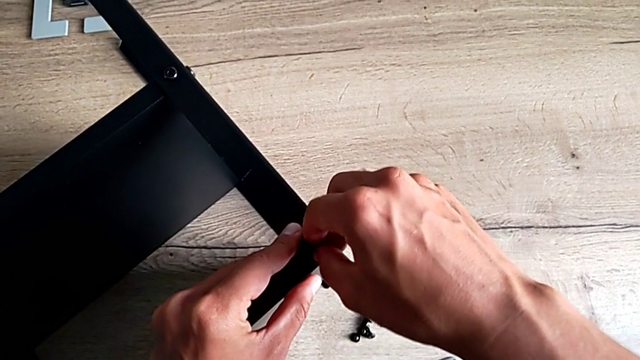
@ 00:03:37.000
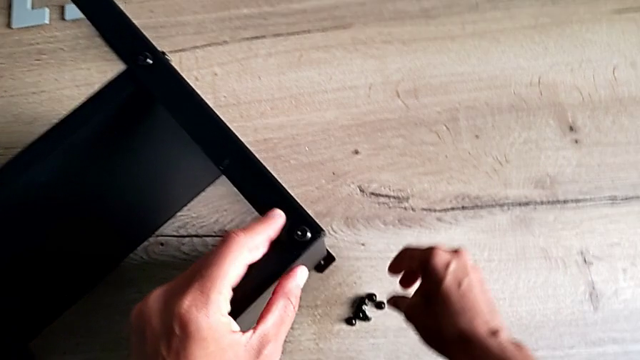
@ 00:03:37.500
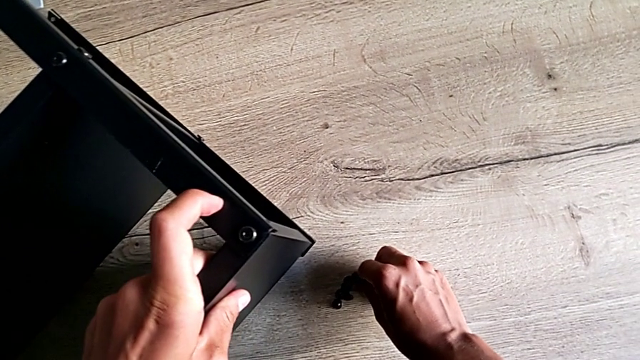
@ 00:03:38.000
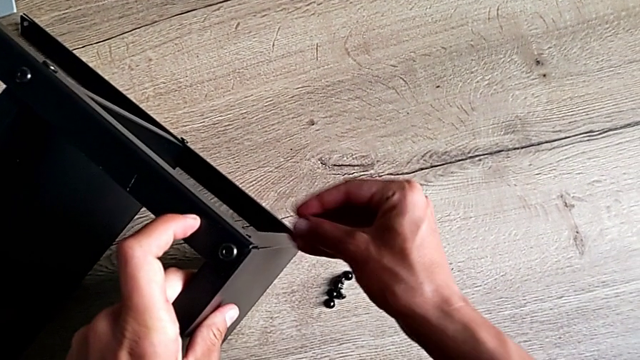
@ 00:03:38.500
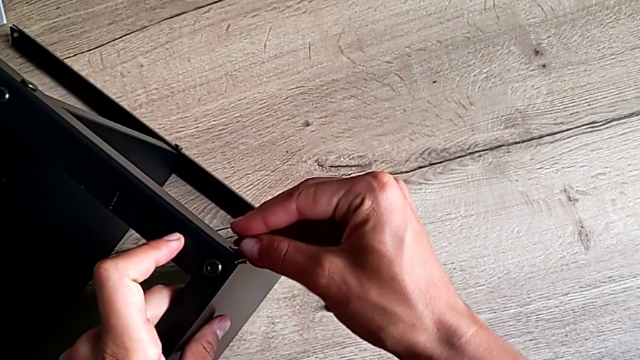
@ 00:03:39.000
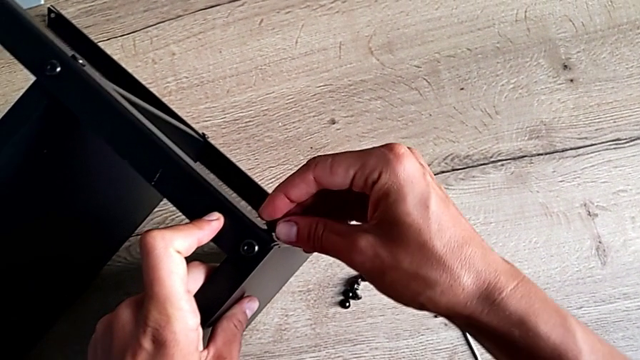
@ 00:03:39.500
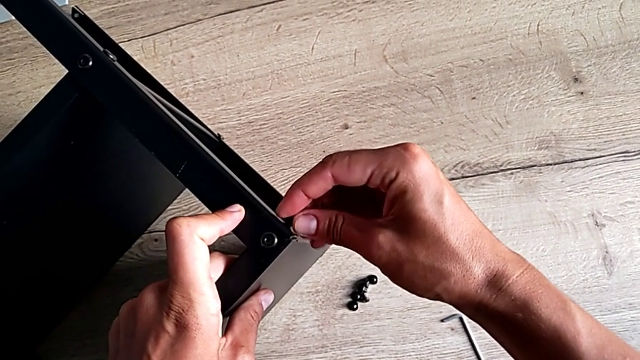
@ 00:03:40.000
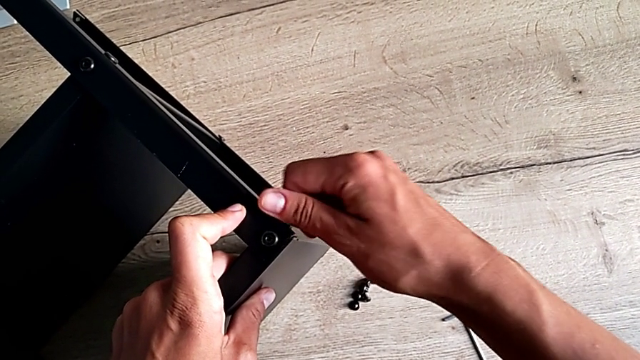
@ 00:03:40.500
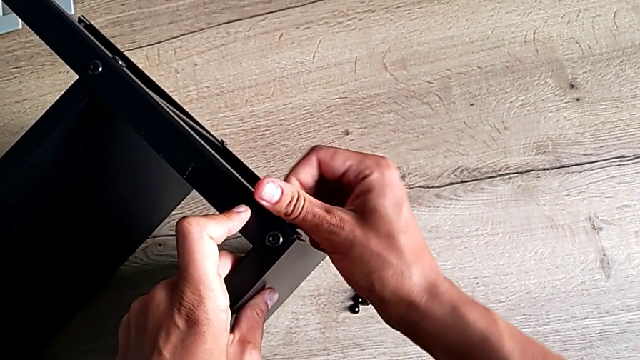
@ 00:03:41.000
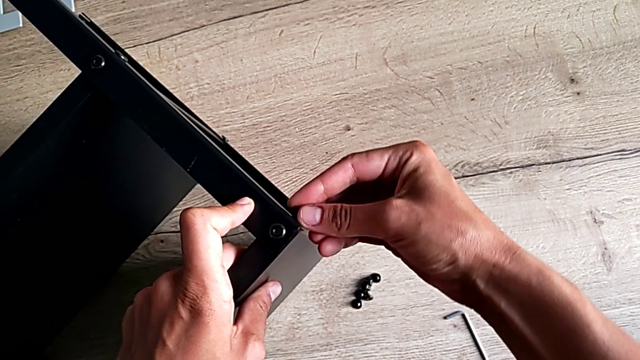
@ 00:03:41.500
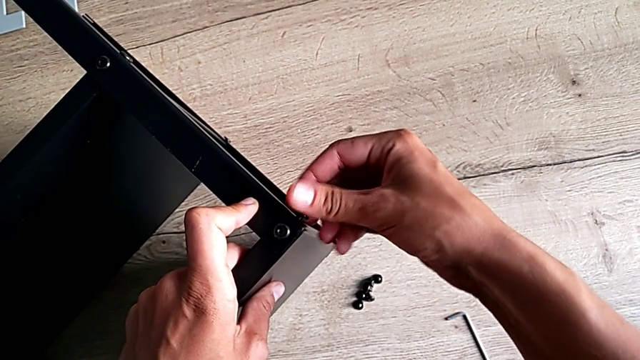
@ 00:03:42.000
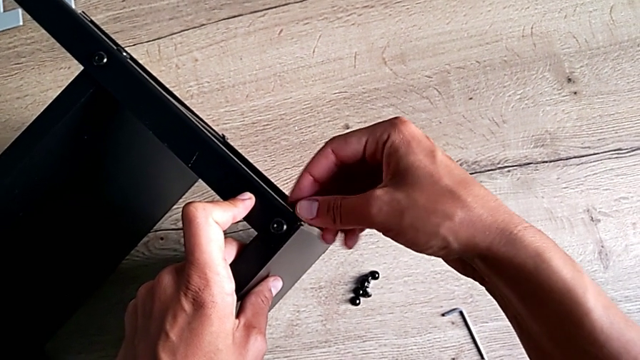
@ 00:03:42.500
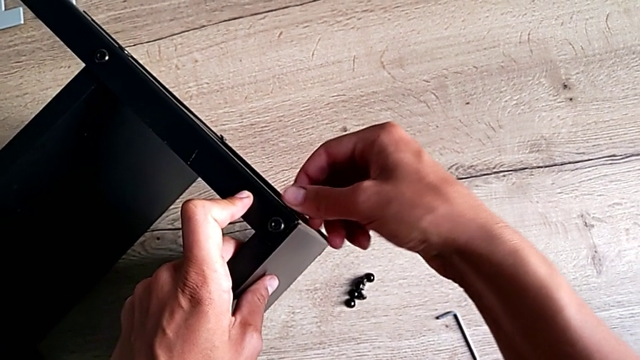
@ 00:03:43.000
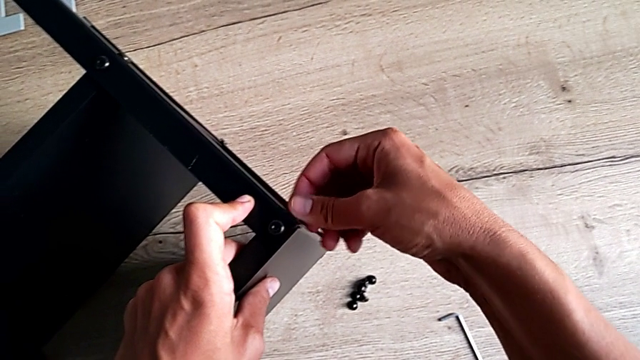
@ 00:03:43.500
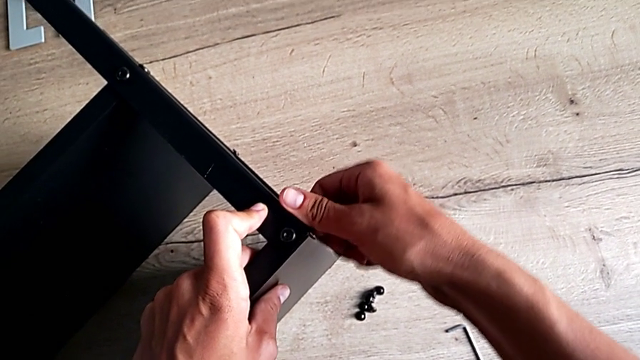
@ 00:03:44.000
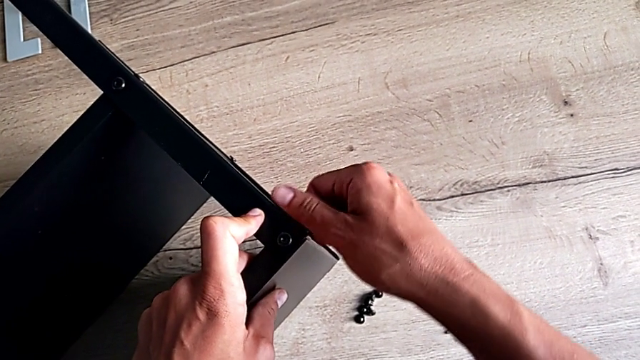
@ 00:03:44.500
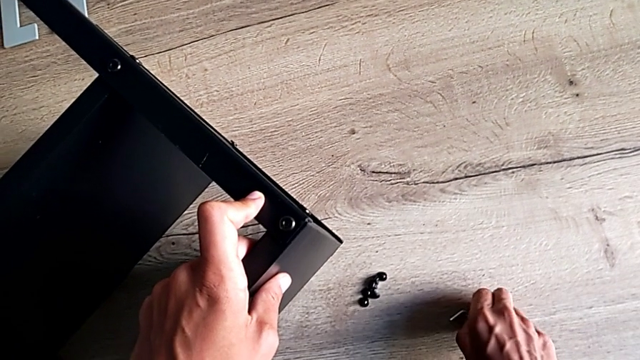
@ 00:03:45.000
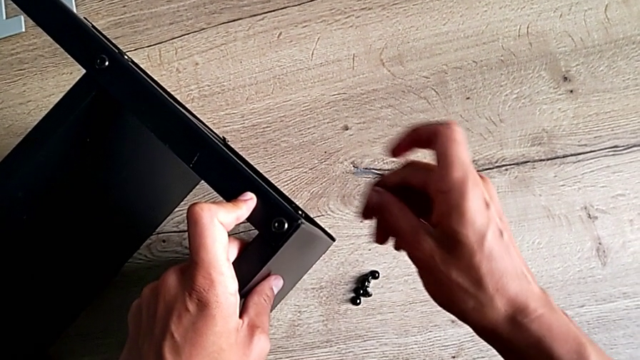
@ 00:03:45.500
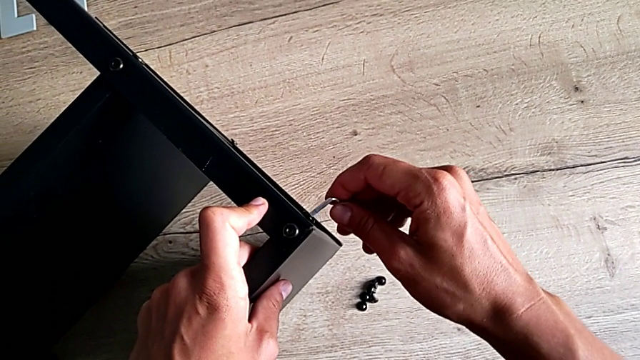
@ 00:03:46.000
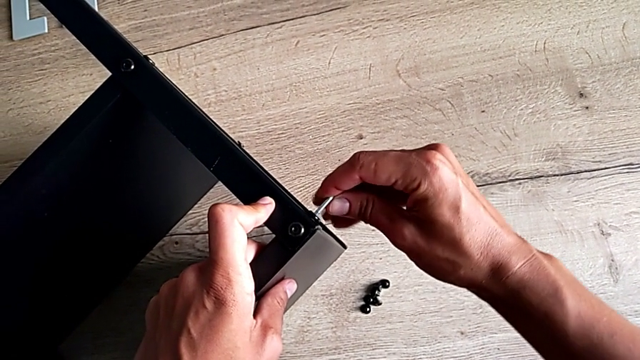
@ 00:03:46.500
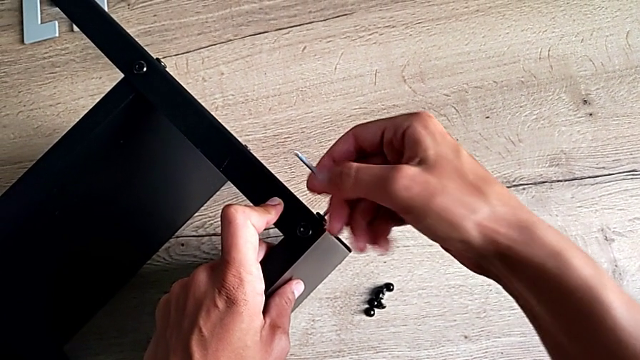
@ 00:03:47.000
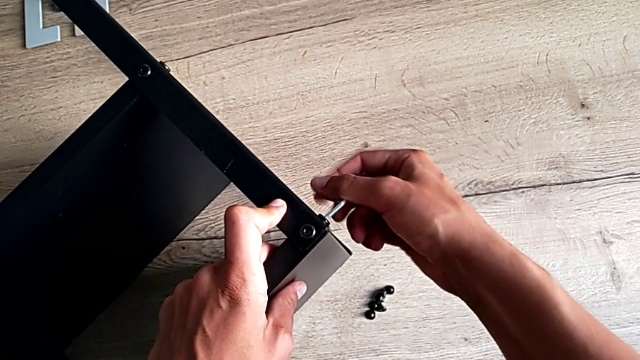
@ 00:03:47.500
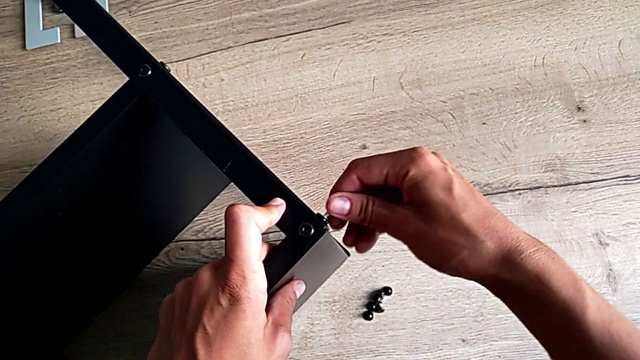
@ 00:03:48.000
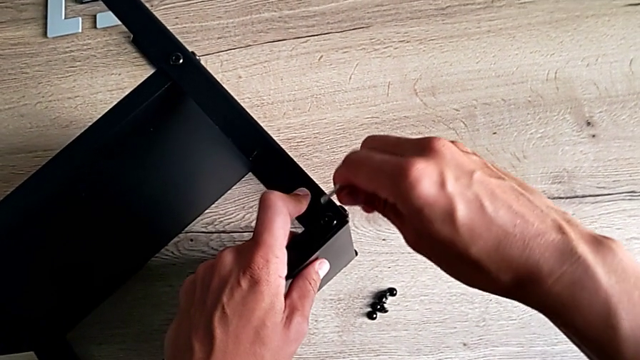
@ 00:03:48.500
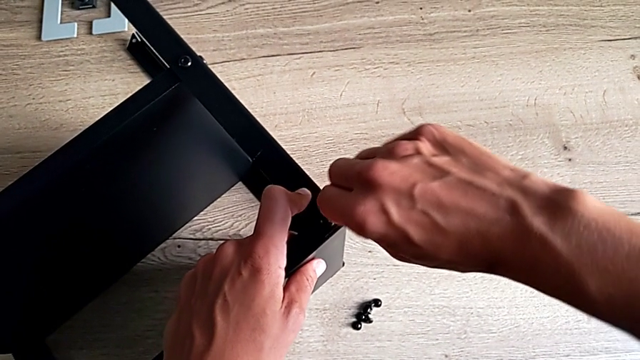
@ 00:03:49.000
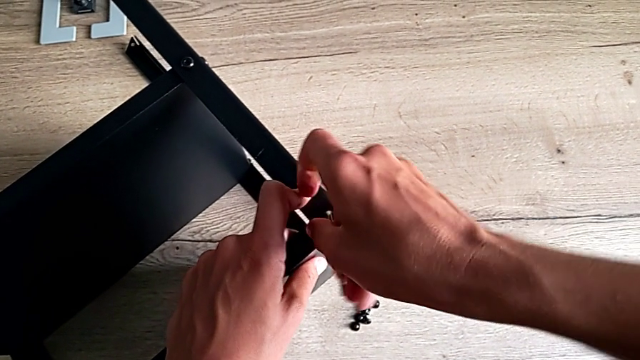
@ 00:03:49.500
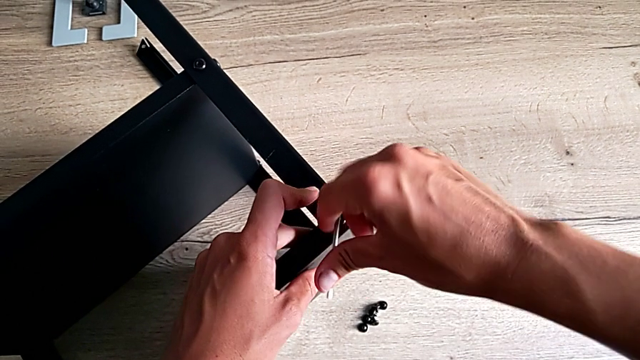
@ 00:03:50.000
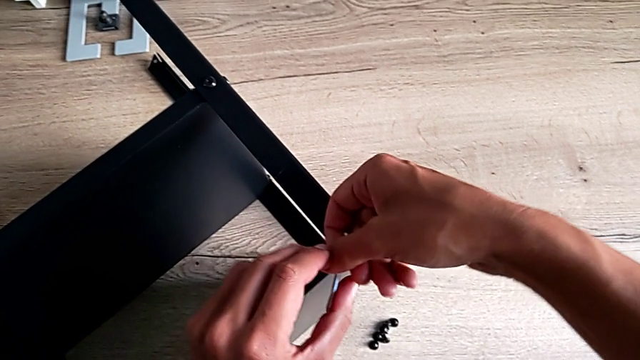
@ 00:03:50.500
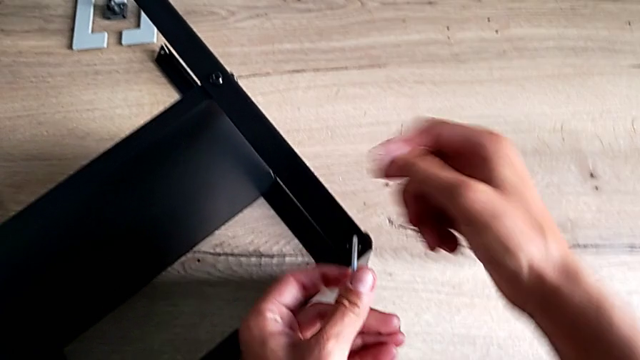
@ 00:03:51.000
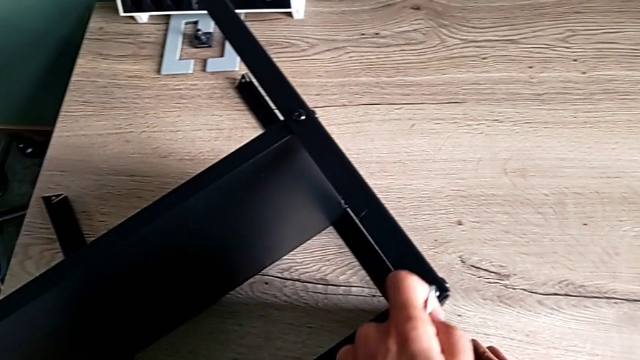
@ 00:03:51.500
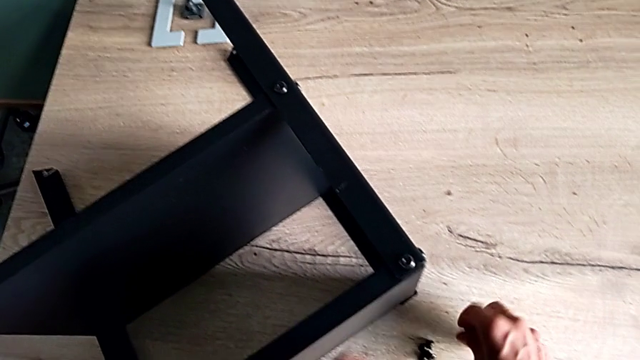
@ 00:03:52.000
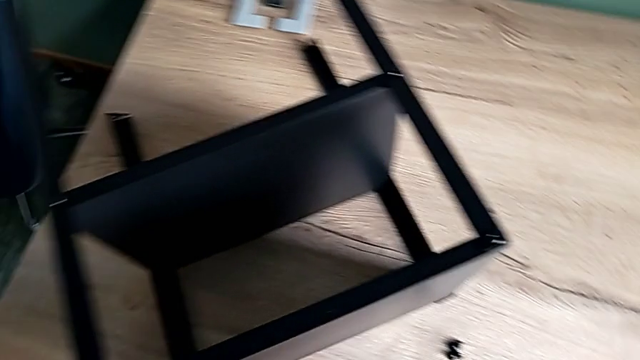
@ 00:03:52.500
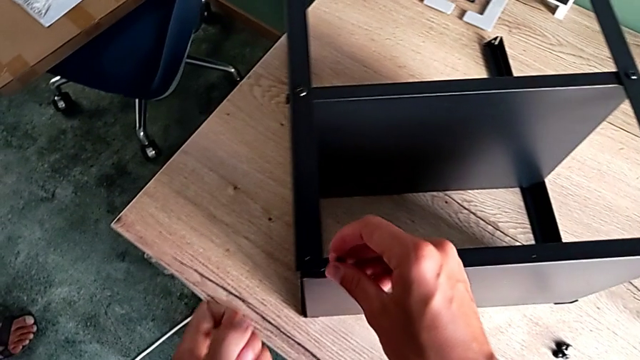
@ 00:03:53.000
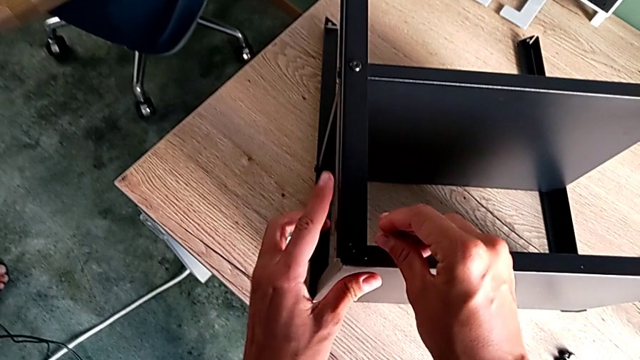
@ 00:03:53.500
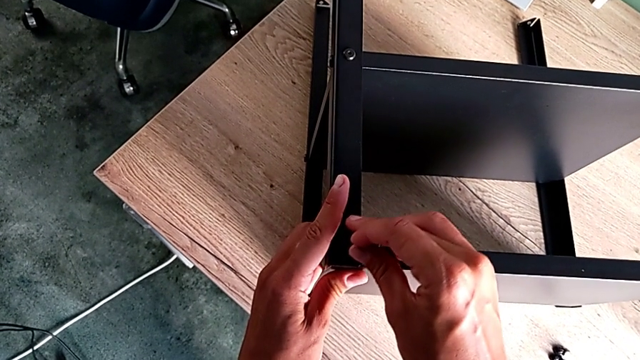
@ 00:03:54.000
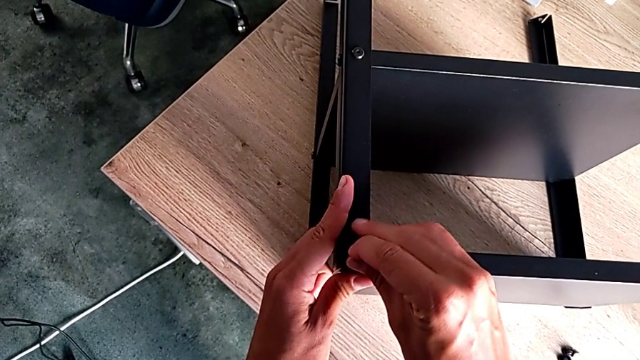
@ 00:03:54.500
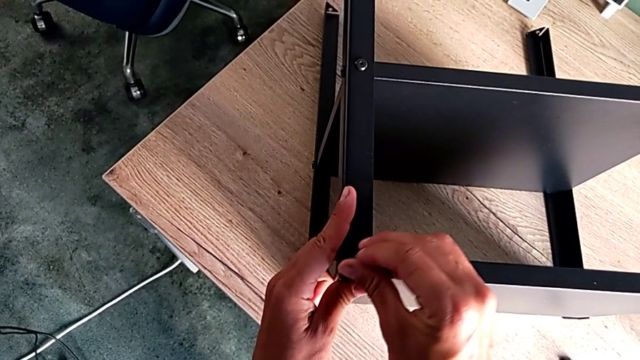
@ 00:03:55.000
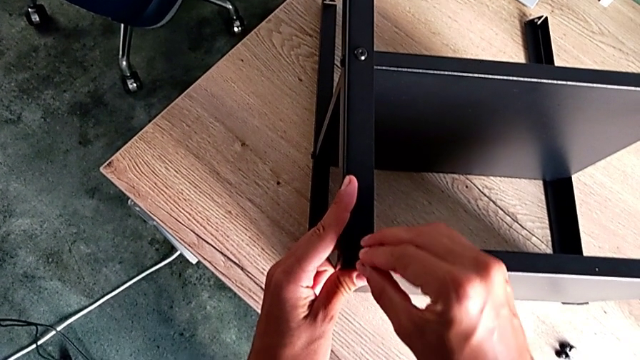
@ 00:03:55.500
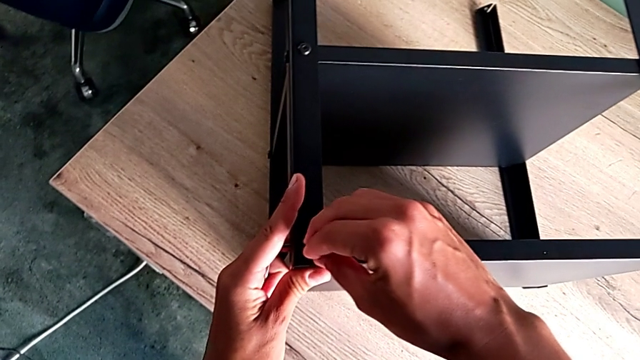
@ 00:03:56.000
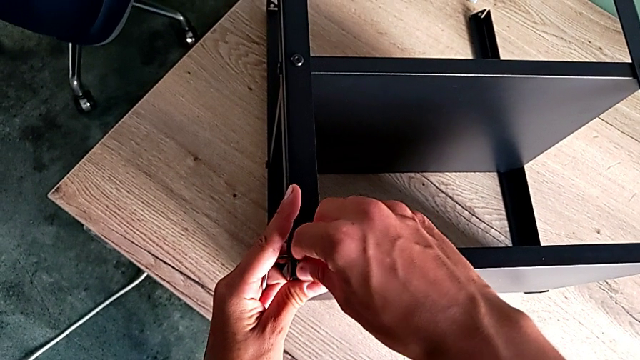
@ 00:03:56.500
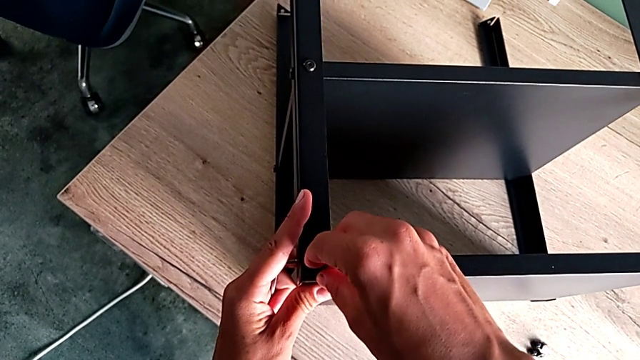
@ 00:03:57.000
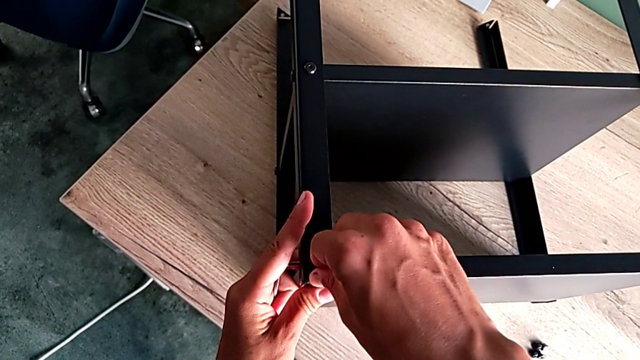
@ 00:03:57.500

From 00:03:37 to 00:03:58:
The camera wearer is assembling the black shelf base of the furniture. They grab the hex socket head, insert it and screw it. They grab the Allen wrench, screw the hex socket head twice and insert the hex socket head.
